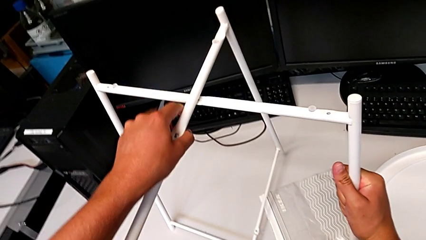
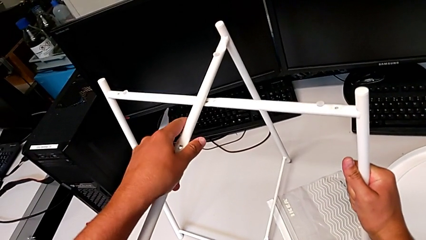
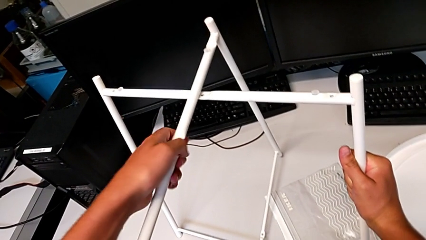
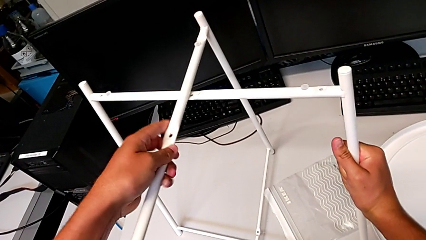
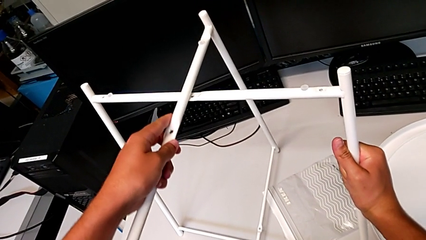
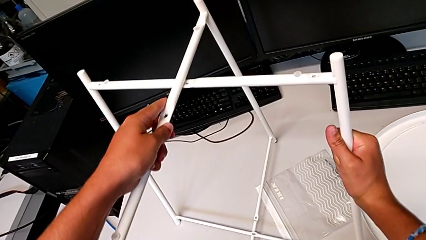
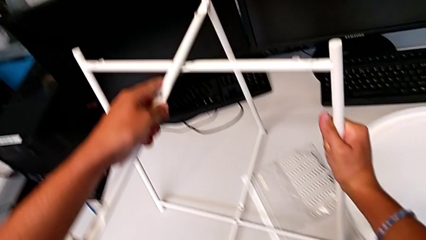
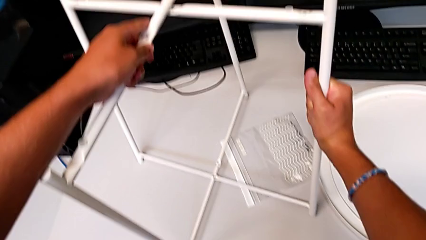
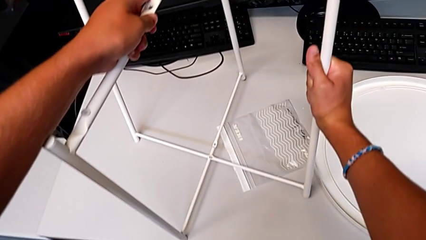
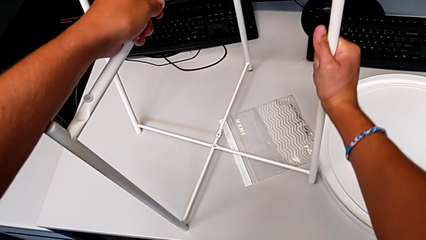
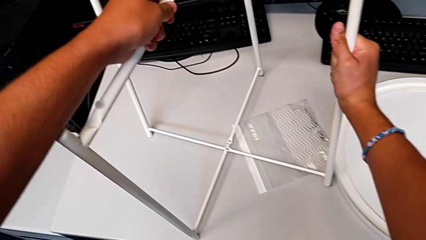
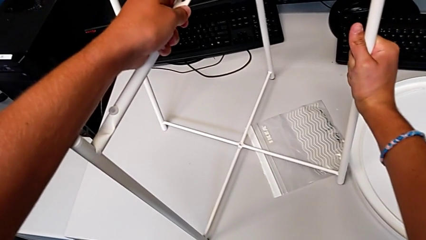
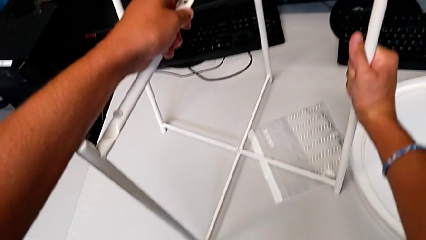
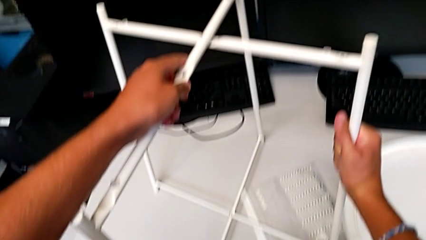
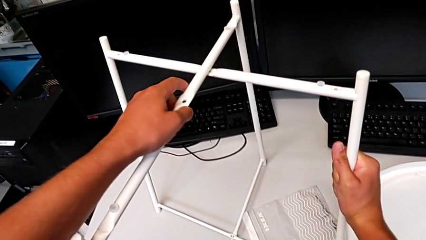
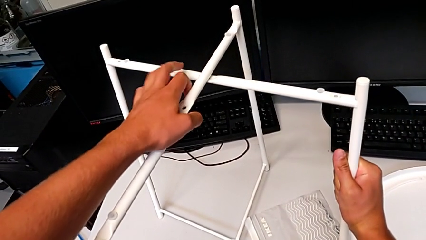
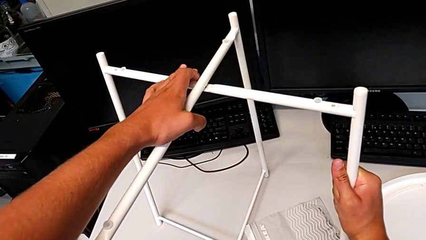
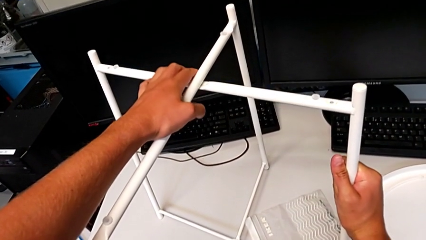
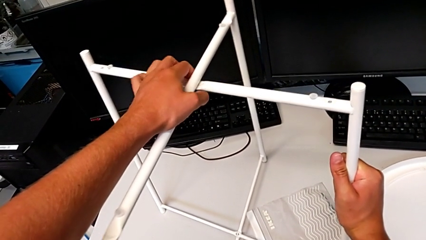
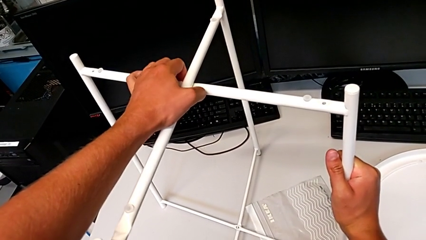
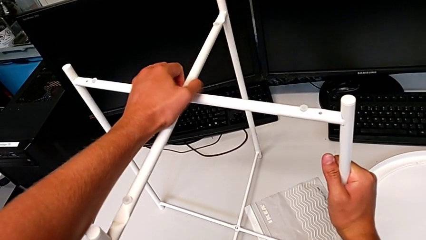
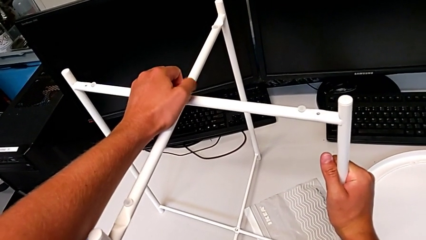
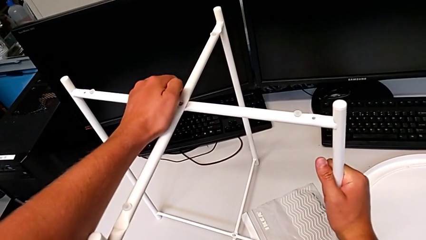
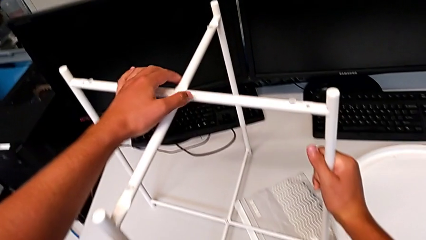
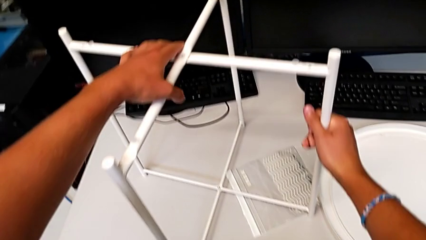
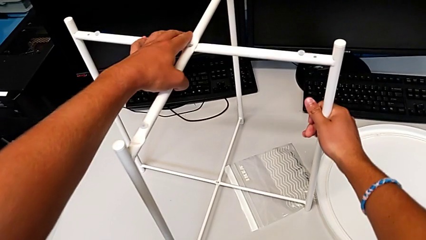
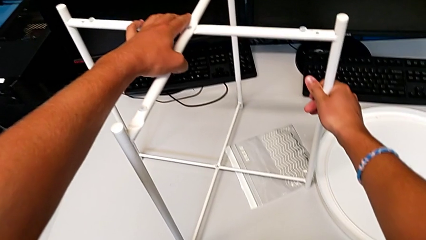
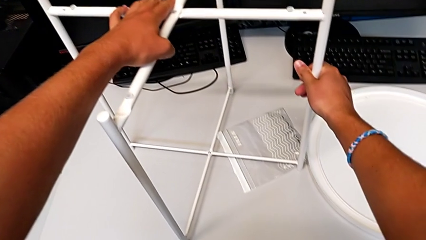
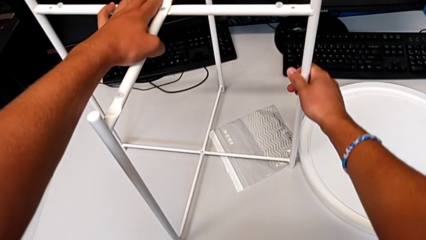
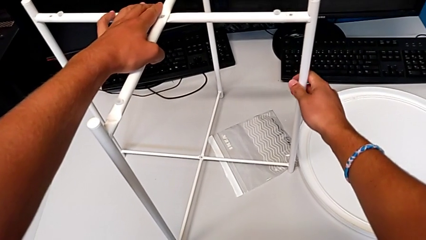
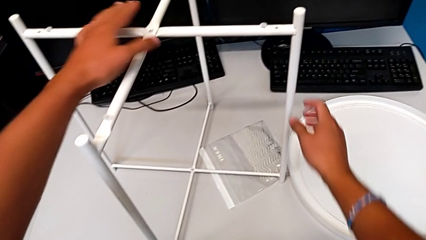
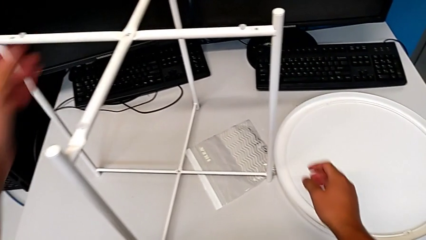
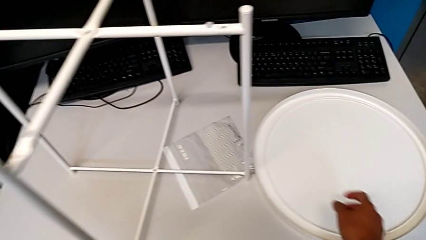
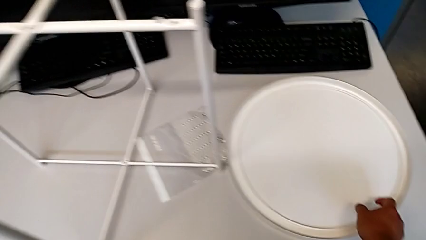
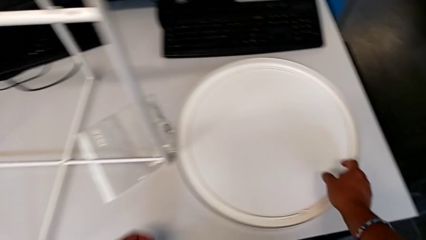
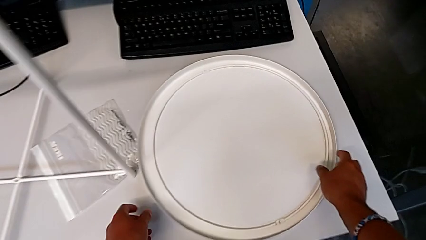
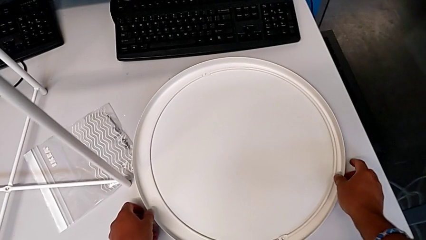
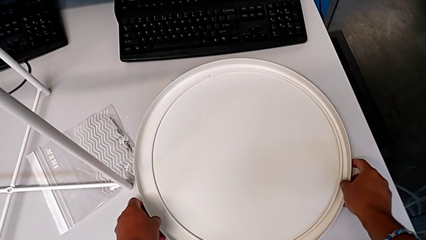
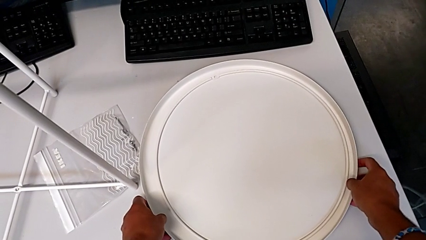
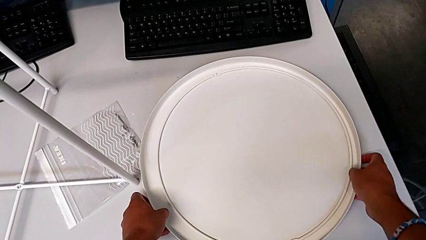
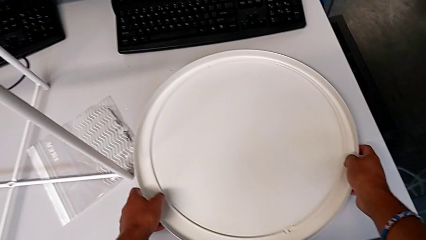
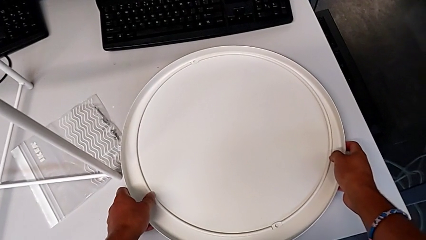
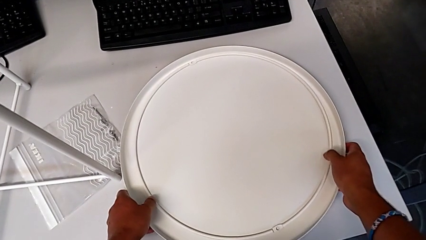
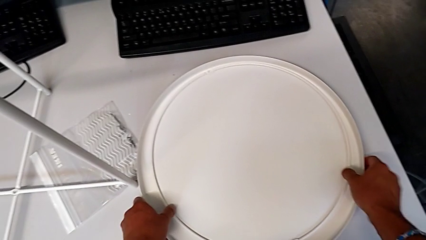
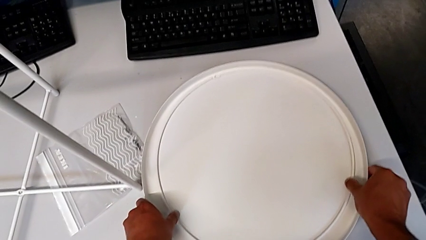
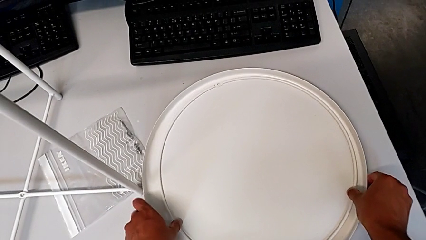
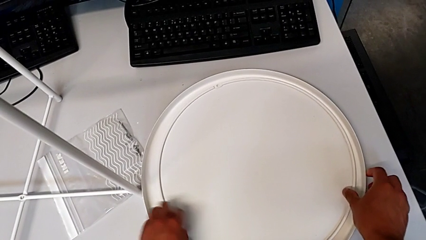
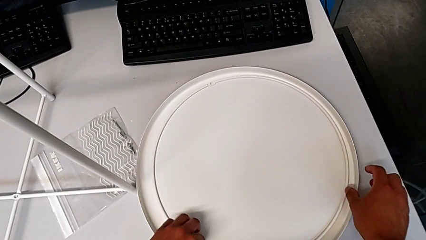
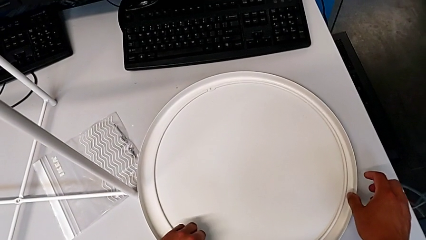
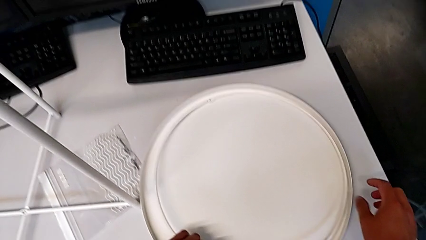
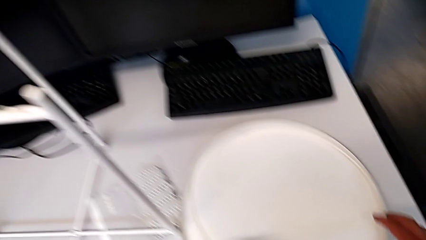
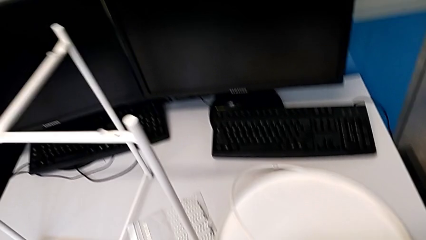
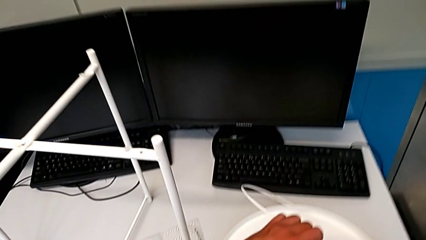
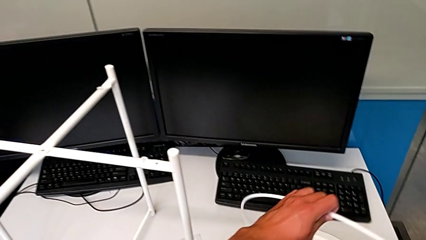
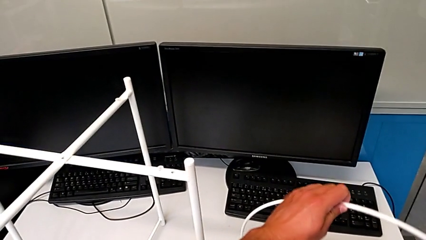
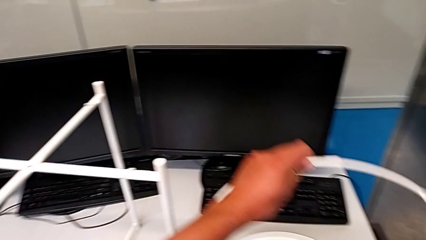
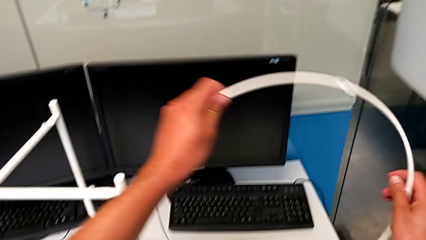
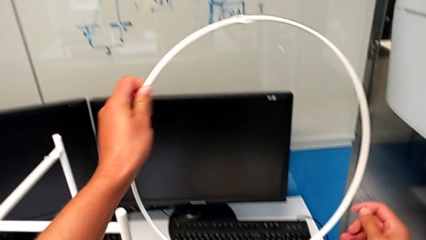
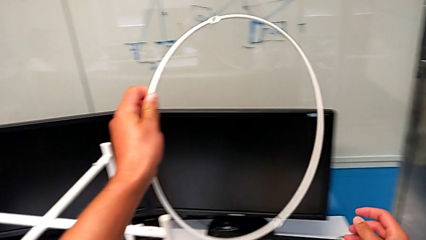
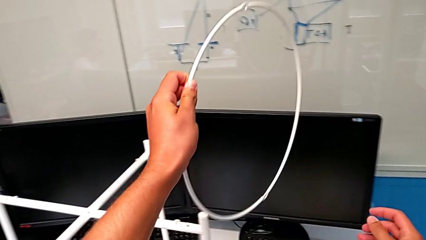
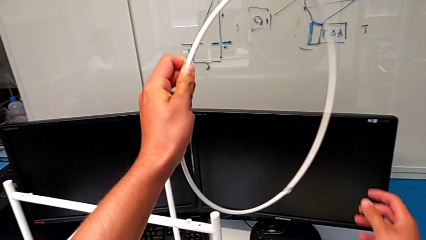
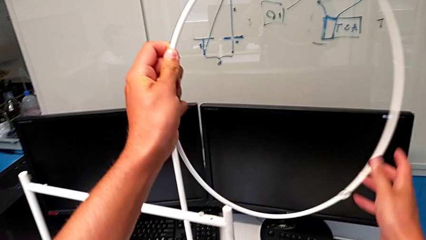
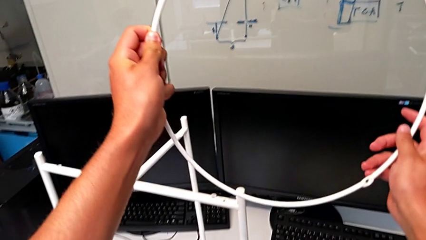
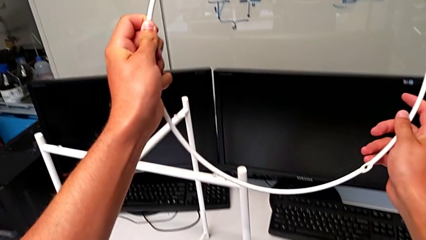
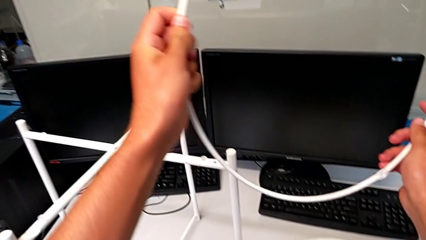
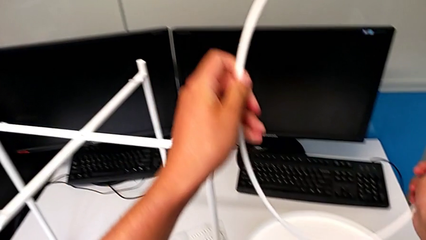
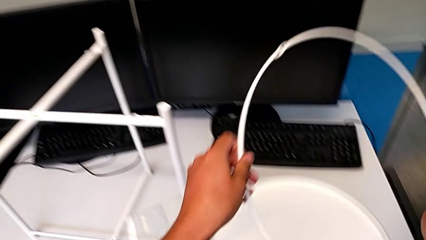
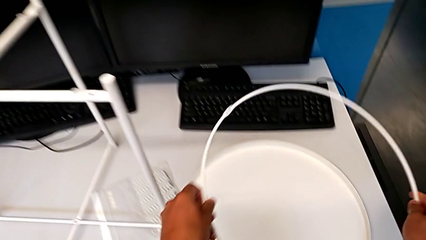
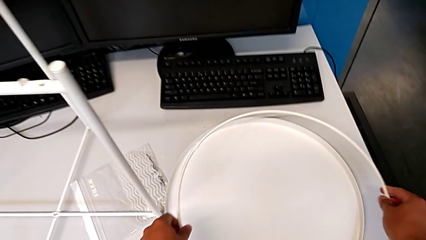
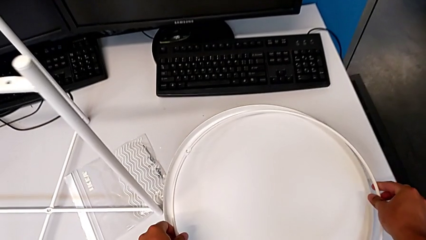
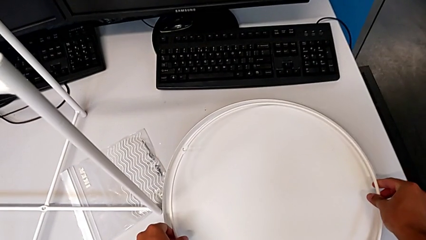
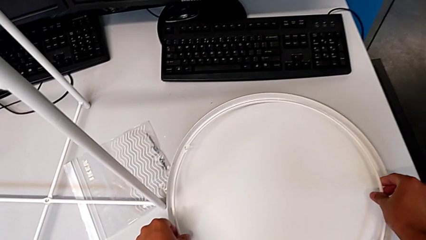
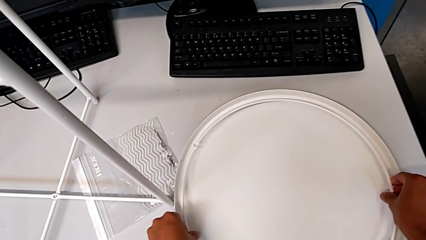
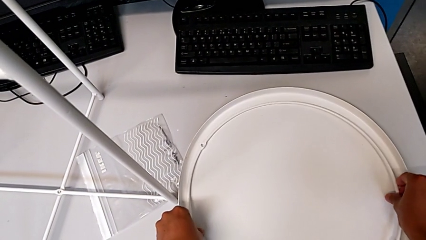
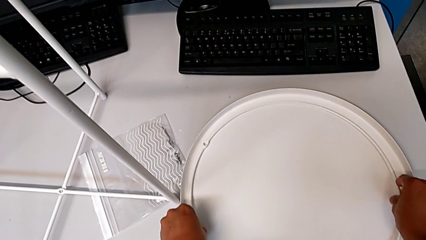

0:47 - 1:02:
The camera wearer is assembling the legs. They keep aligning the leg, inspect it, grab the tray, place it, wrongly grab the circle, lift it and place it.

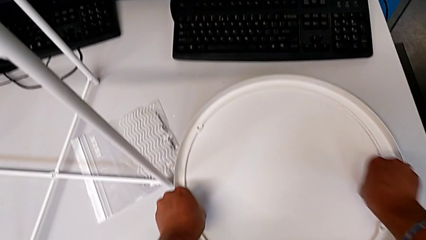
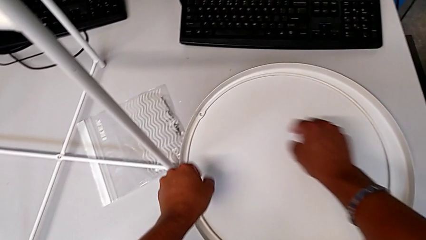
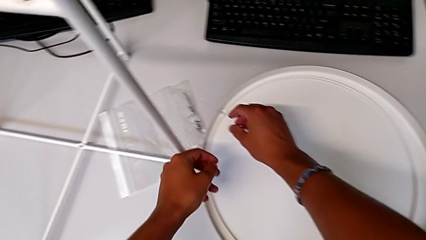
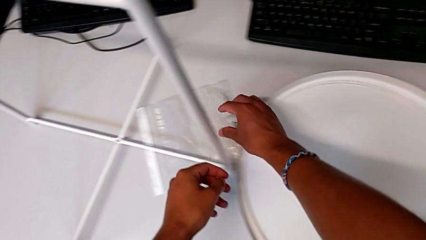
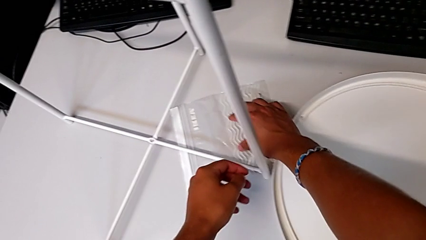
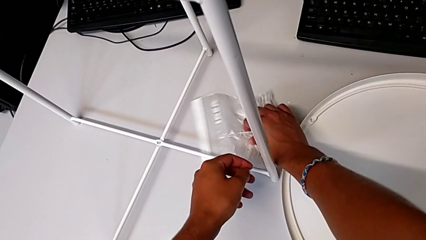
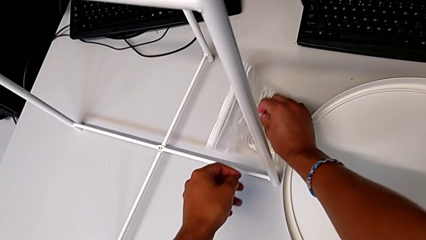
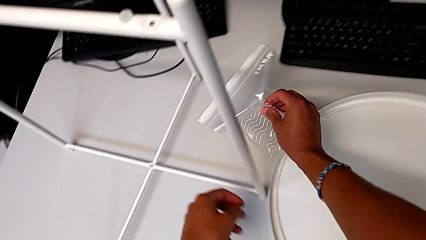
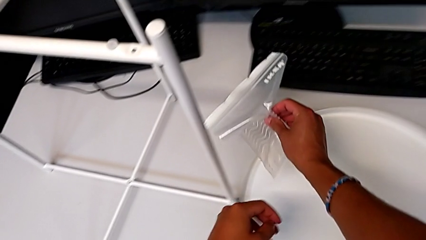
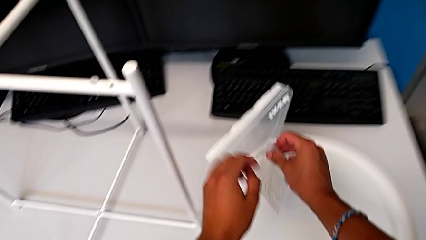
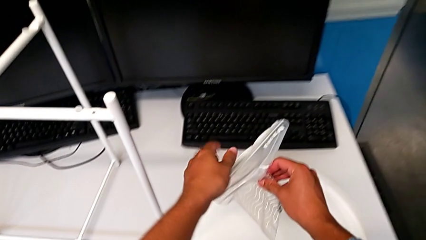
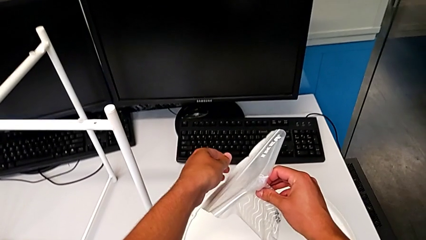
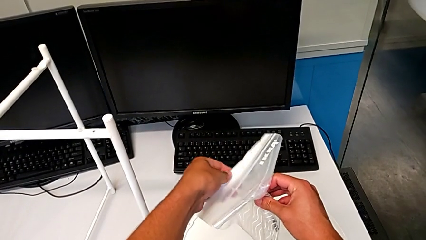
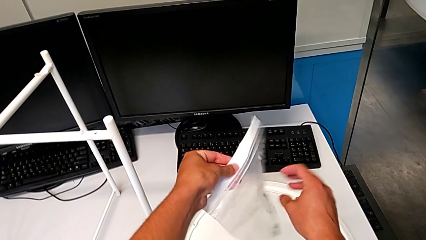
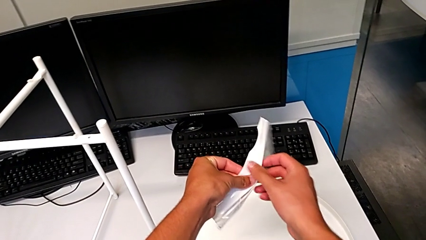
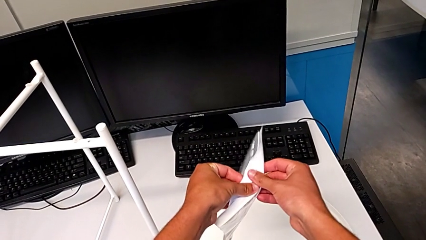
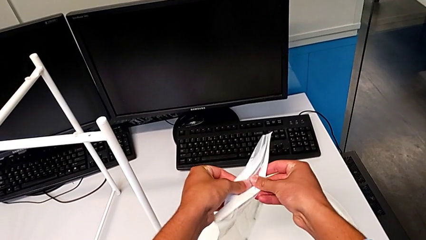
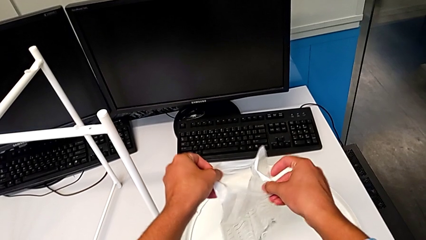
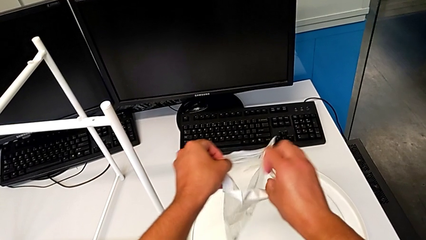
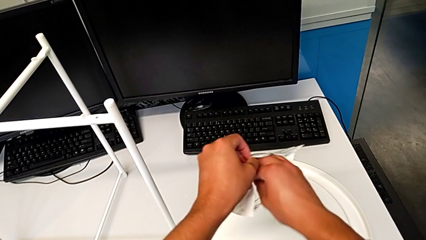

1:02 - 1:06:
The camera wearer is assembling the top screw. They approach the hex socket head and begin to grab the Allen wrench.
